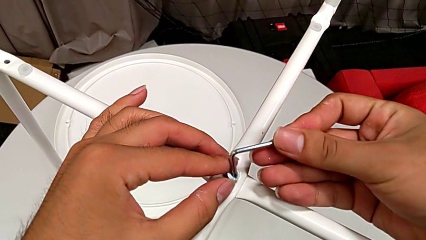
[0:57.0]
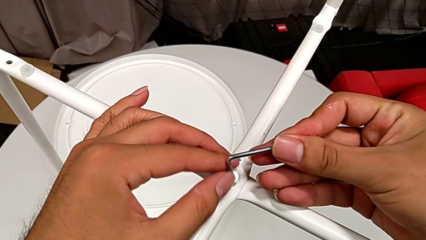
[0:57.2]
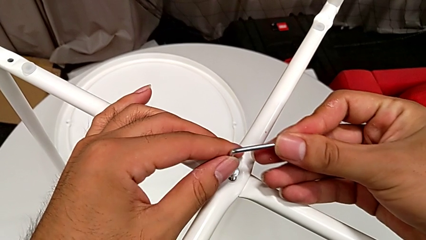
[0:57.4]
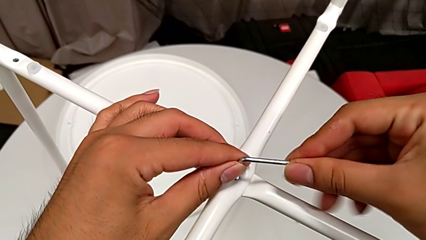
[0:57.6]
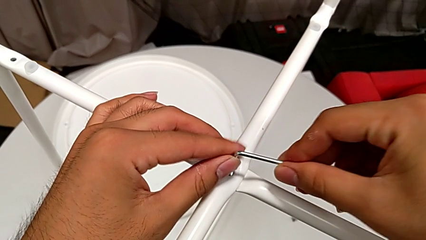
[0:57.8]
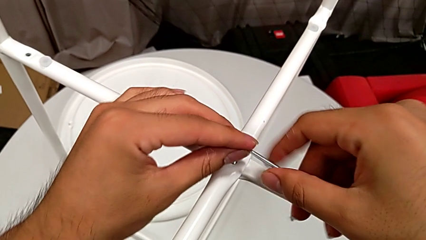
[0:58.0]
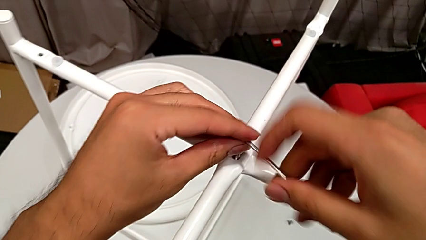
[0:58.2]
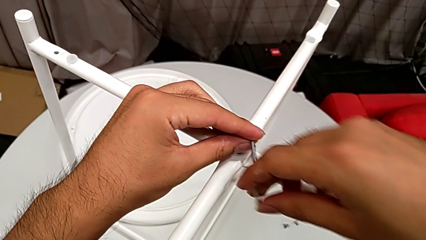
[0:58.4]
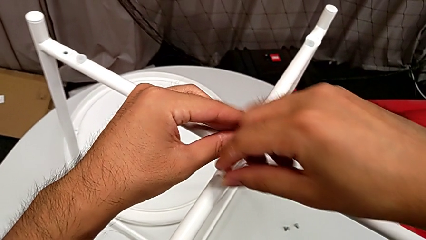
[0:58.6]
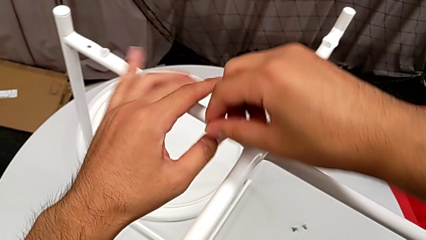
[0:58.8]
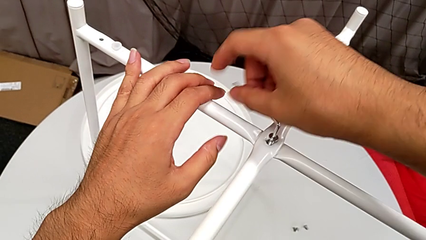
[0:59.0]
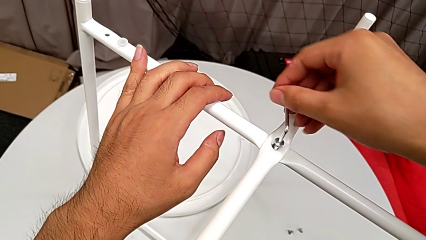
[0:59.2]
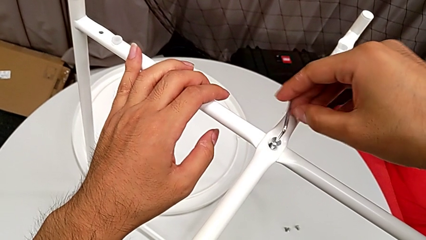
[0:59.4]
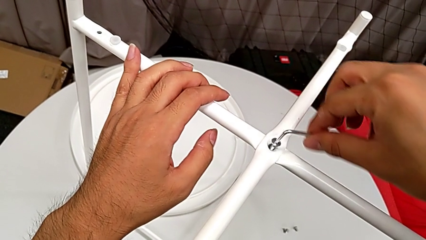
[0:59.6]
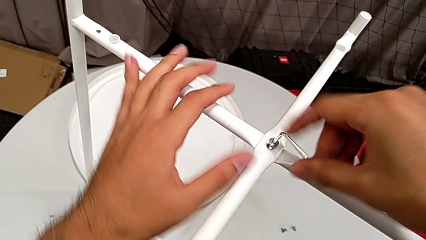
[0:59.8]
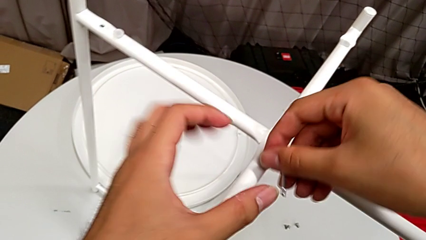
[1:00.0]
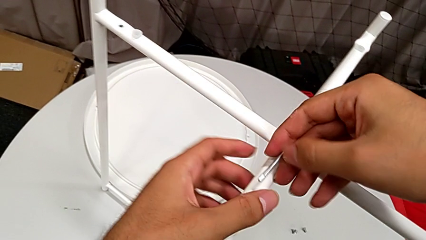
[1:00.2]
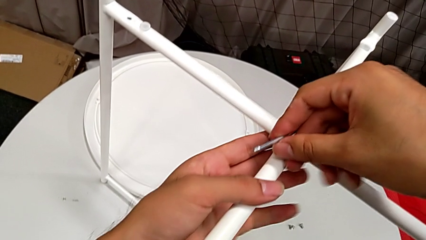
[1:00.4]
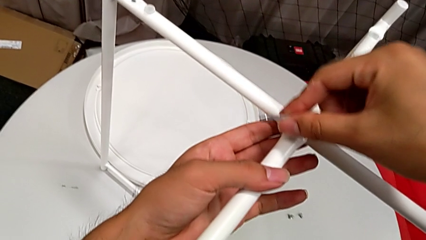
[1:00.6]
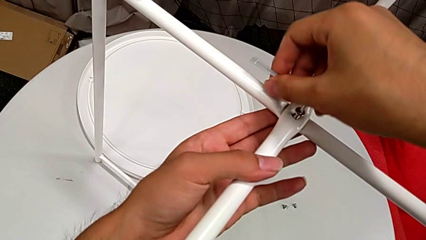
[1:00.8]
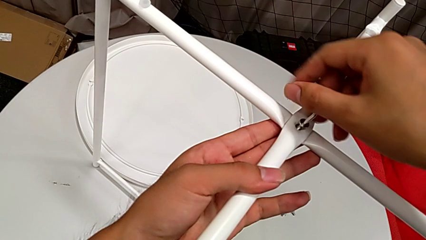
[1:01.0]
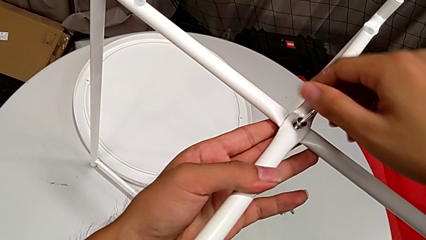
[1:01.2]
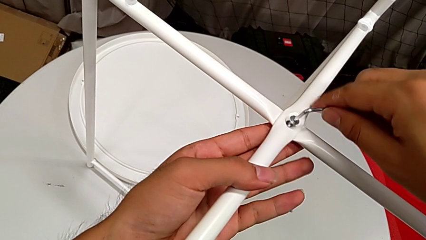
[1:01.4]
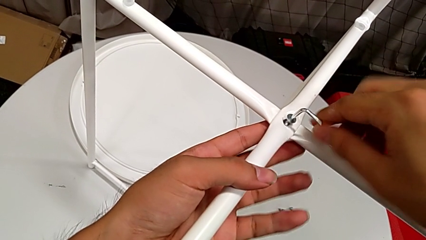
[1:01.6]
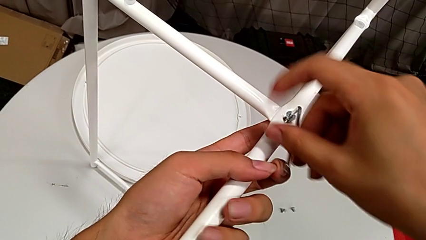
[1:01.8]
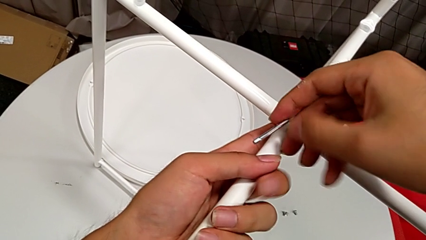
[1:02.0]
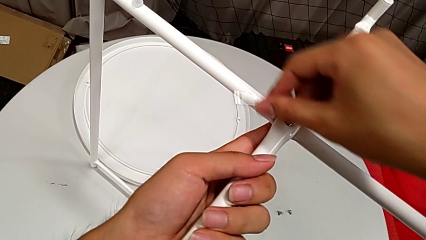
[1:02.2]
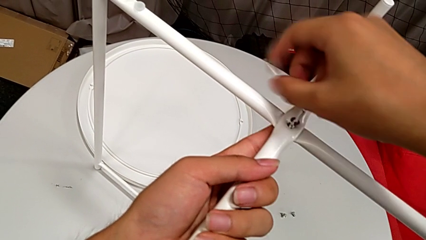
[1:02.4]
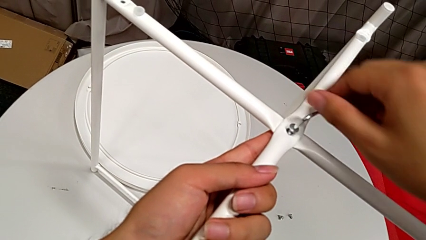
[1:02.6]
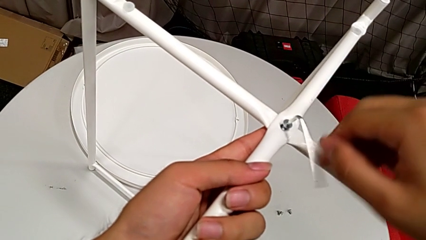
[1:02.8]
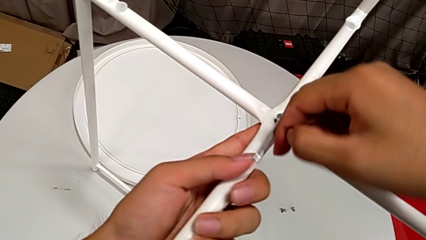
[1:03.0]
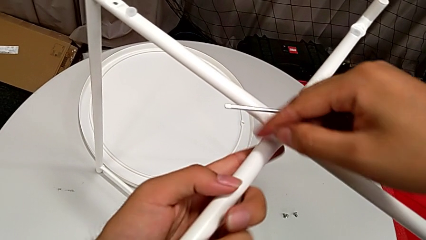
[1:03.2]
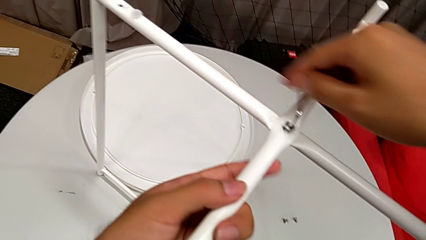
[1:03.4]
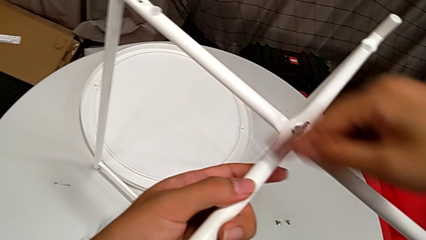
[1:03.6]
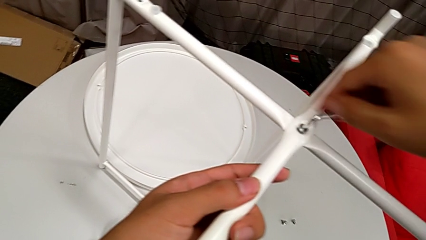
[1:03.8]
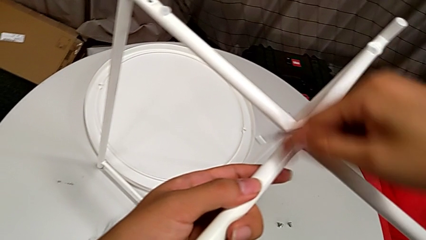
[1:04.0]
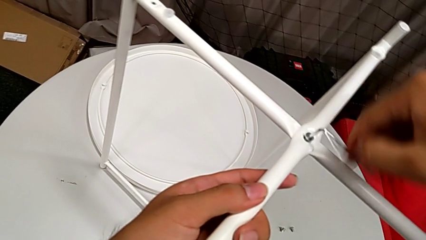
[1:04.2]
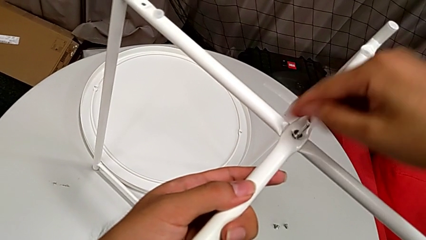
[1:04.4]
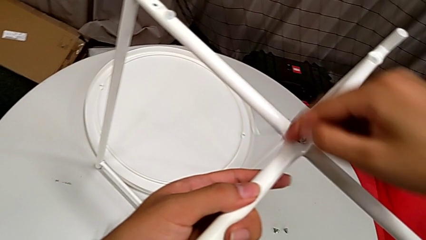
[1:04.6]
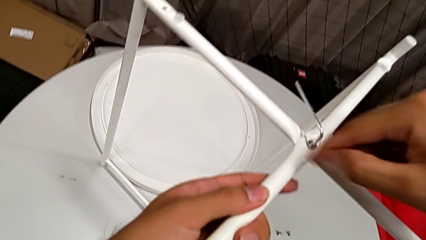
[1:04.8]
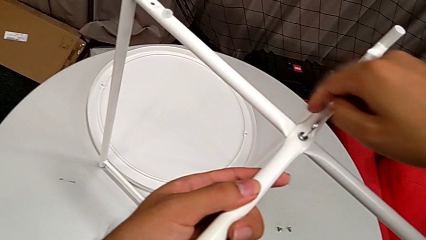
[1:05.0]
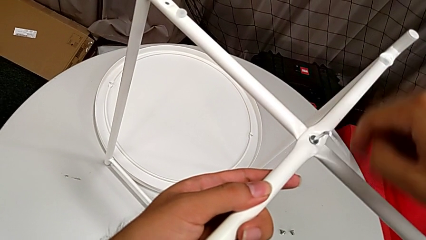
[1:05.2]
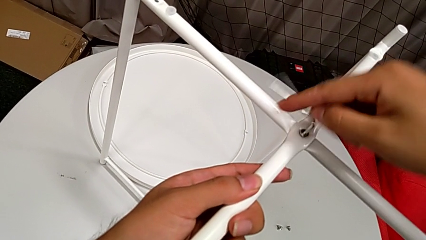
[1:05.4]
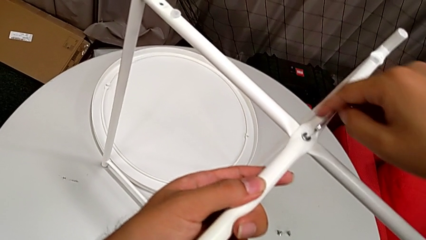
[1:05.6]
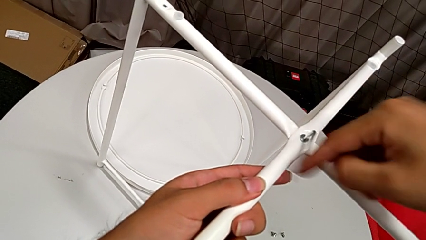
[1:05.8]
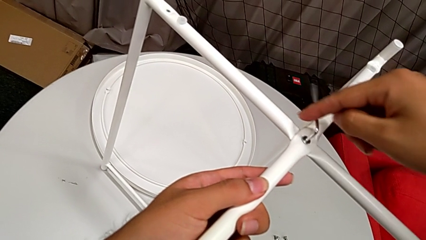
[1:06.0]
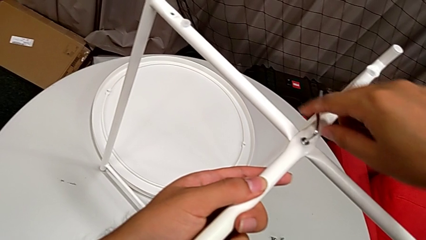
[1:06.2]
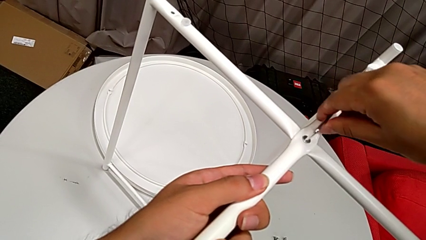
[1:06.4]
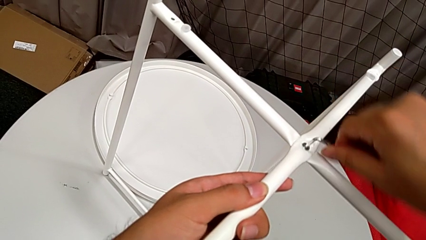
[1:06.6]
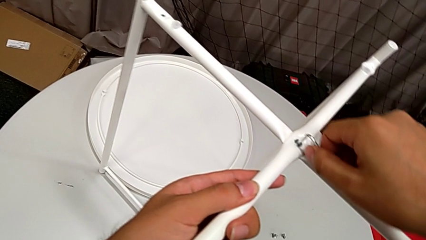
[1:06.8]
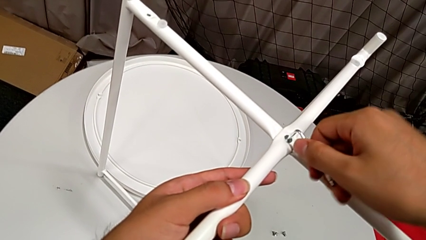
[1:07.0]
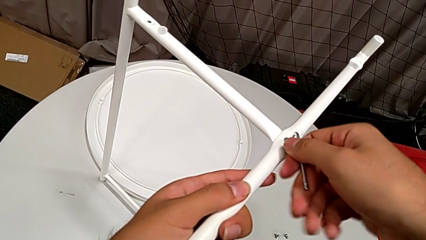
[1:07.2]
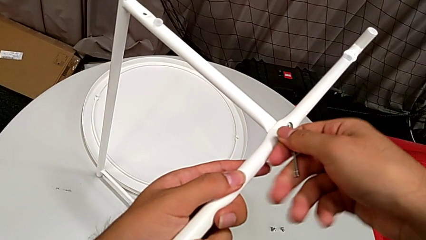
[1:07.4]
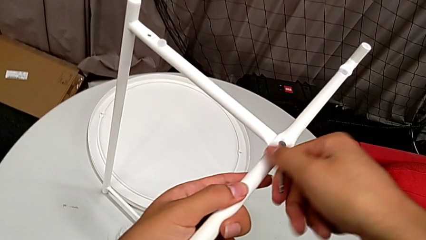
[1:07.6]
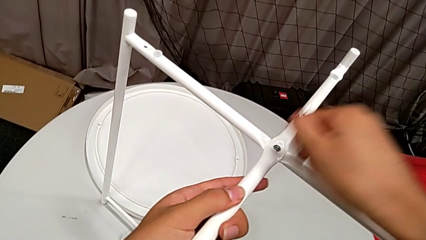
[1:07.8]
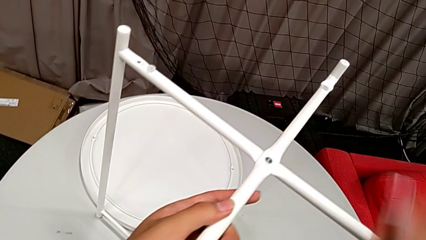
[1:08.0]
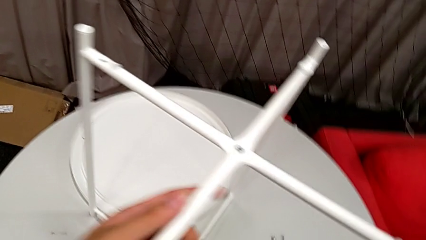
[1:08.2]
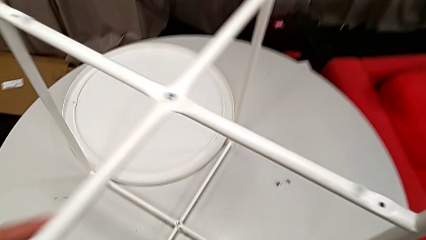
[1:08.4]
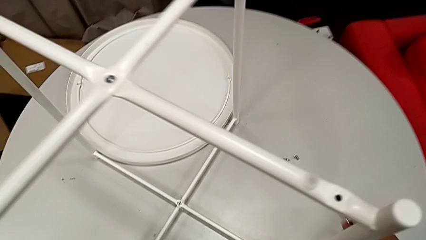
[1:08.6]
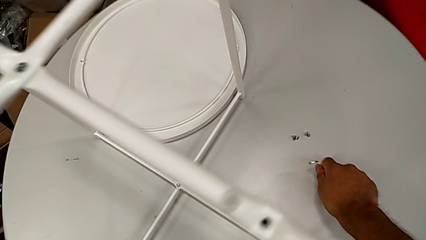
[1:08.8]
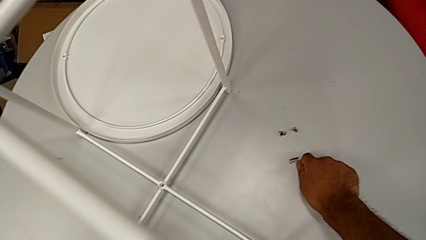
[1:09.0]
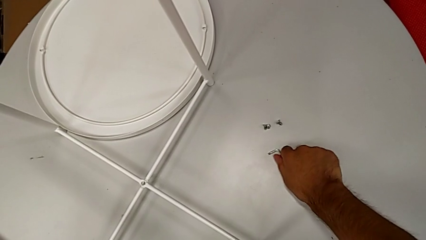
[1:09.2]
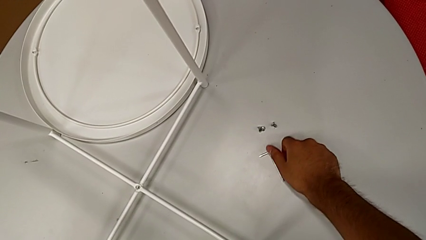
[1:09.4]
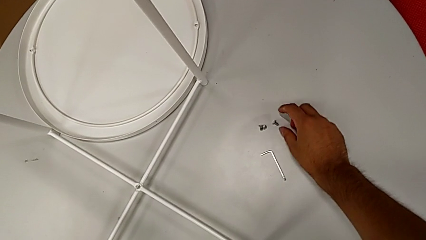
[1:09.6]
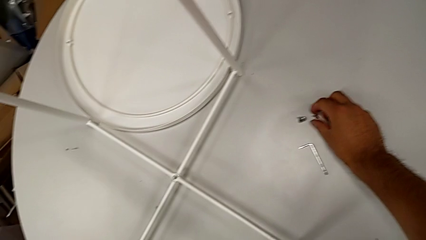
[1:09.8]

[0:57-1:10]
The camera wearer is assembling the top screw into the legs. They screw the hex socket head, withdraw the Allen wrench and place it.

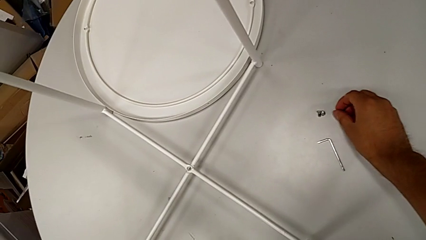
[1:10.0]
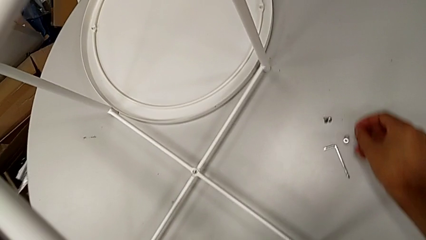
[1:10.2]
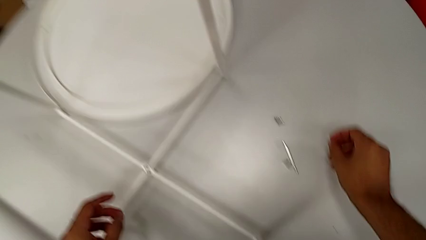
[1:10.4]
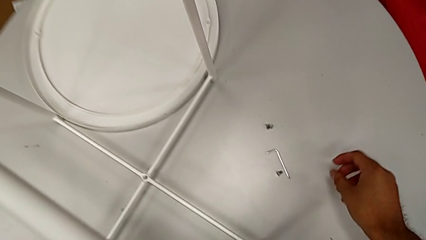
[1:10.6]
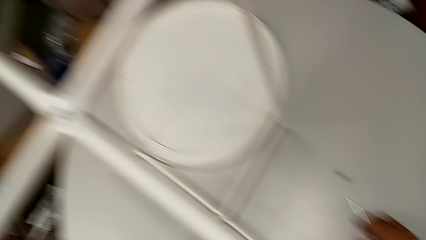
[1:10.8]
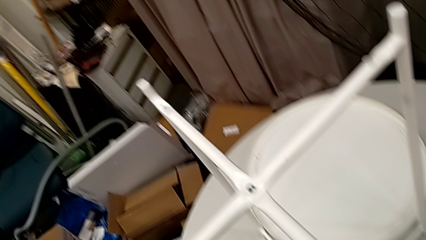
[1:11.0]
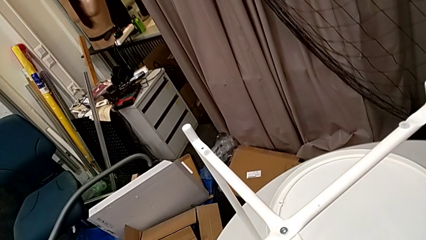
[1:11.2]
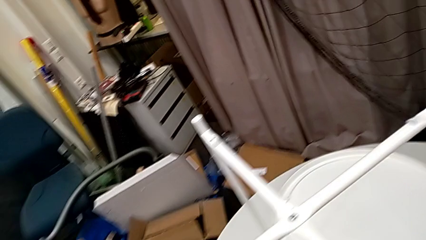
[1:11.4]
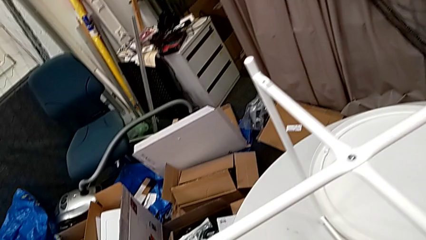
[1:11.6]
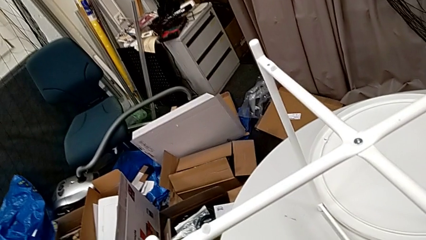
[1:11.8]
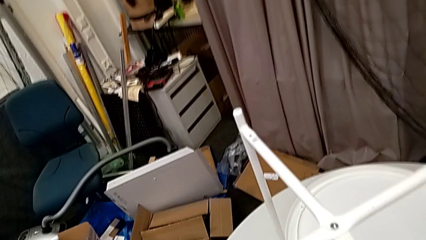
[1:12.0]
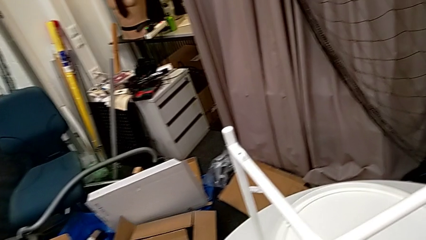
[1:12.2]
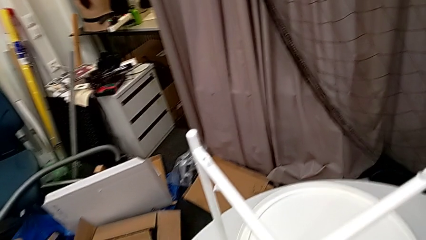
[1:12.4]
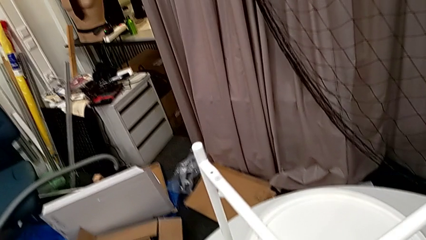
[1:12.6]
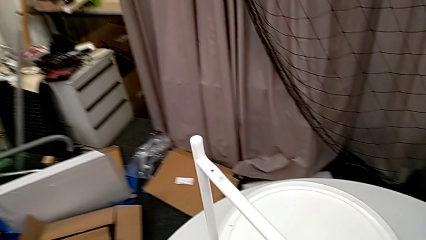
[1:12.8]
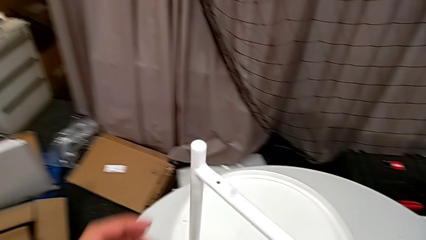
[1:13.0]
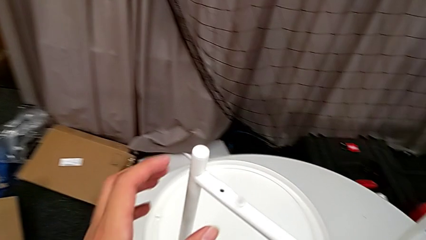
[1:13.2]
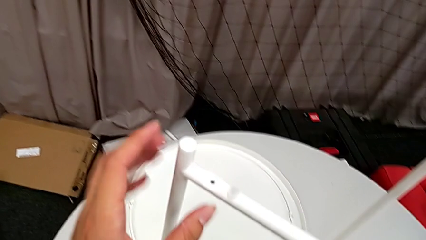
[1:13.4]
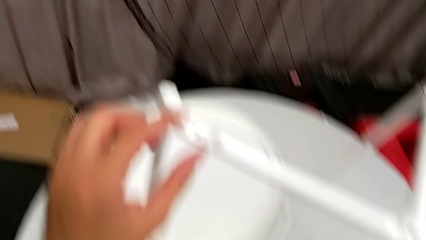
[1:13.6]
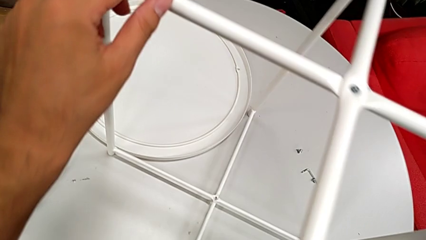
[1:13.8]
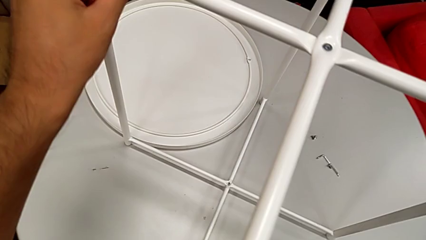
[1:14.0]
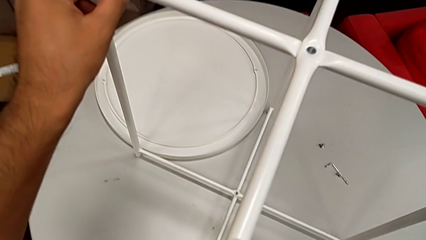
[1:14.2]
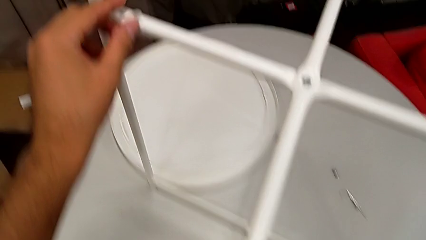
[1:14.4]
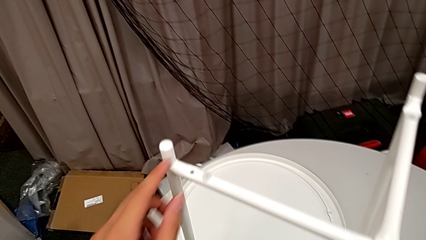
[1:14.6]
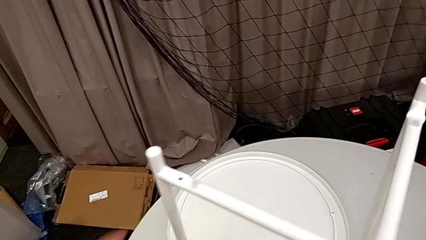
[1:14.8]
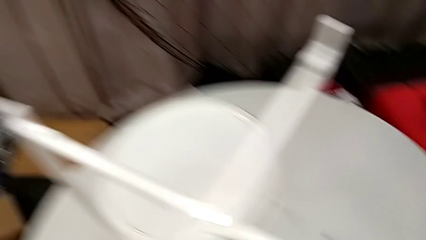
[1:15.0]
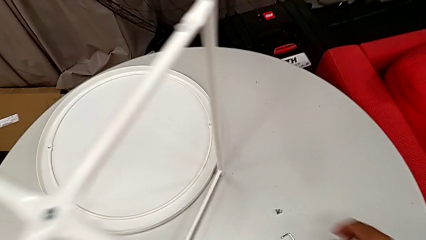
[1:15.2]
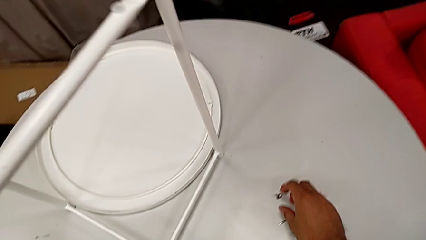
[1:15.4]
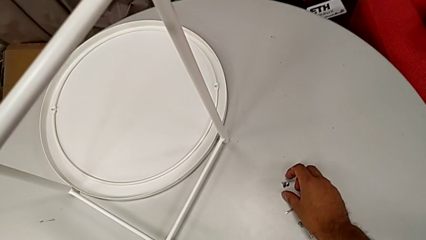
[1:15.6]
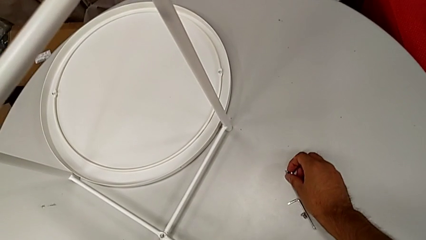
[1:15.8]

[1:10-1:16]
The camera wearer is assembling the bottom screw into the legs. They wrongly drop the hex socket head, inspect the leg, grab it and grab the hex socket head.
